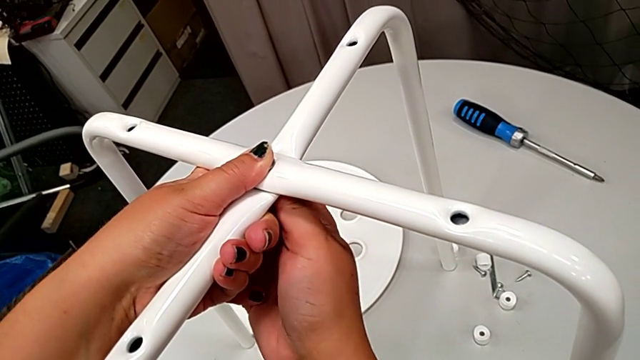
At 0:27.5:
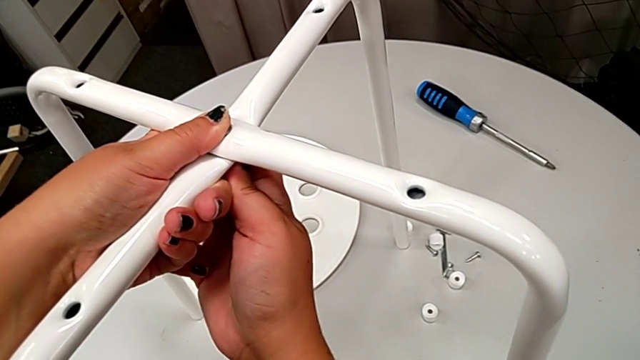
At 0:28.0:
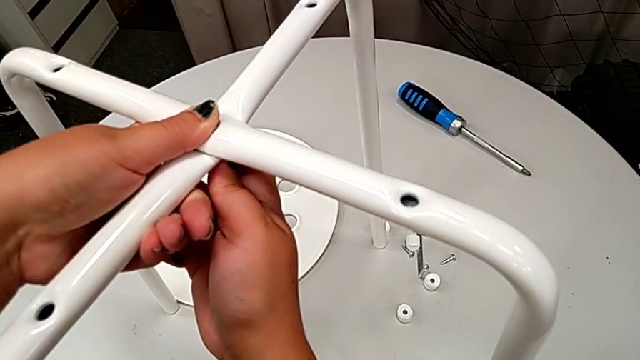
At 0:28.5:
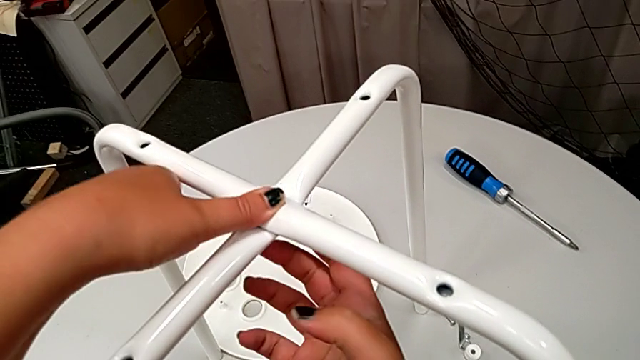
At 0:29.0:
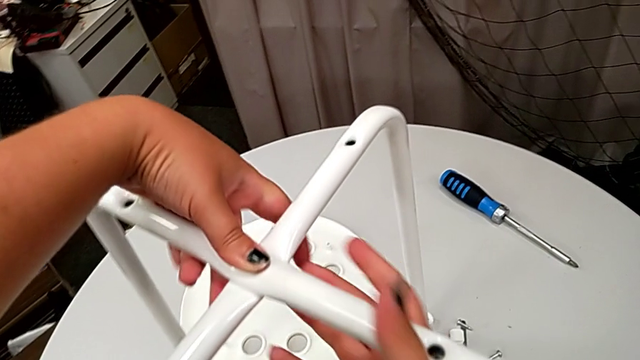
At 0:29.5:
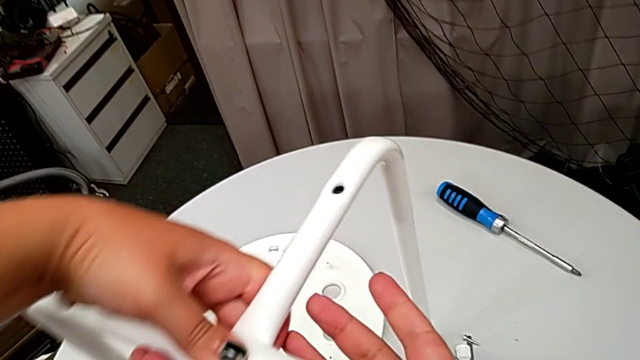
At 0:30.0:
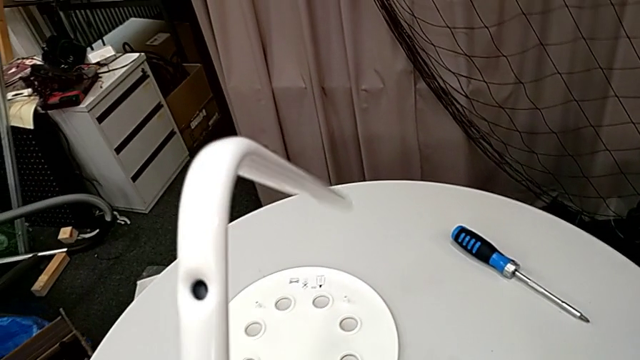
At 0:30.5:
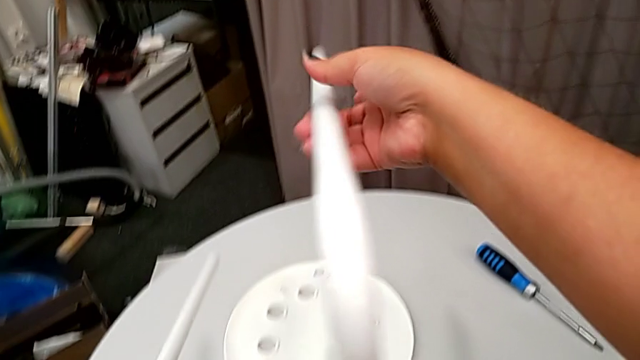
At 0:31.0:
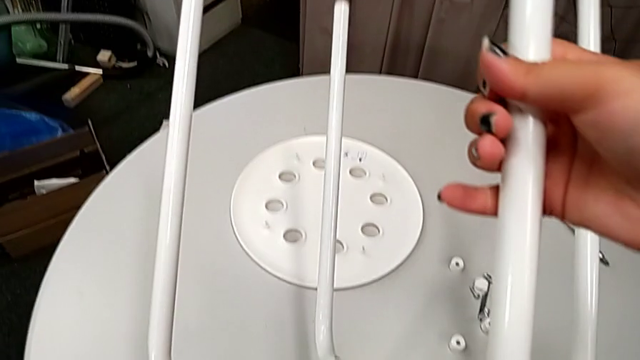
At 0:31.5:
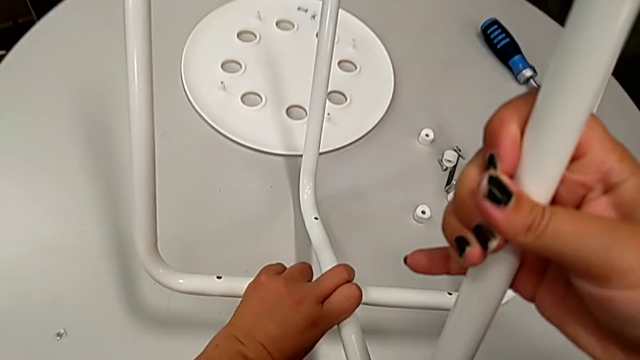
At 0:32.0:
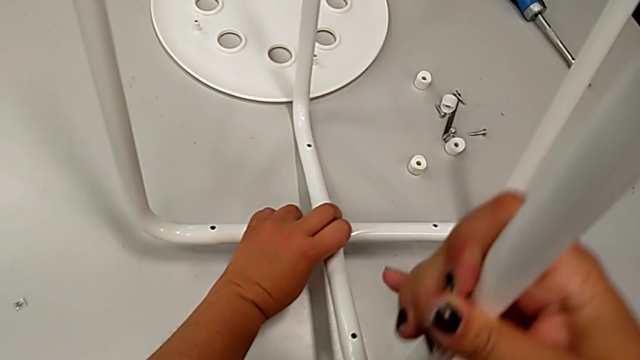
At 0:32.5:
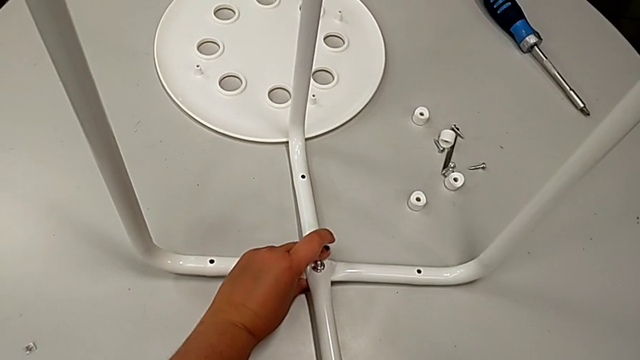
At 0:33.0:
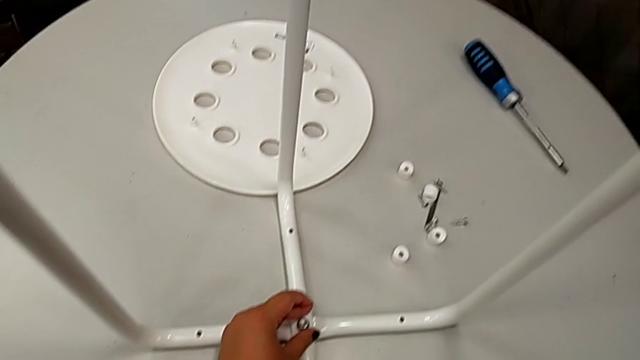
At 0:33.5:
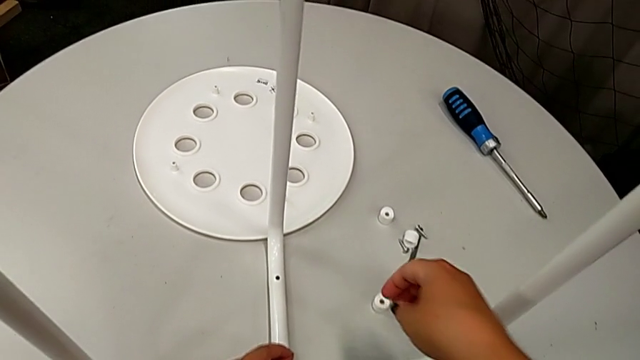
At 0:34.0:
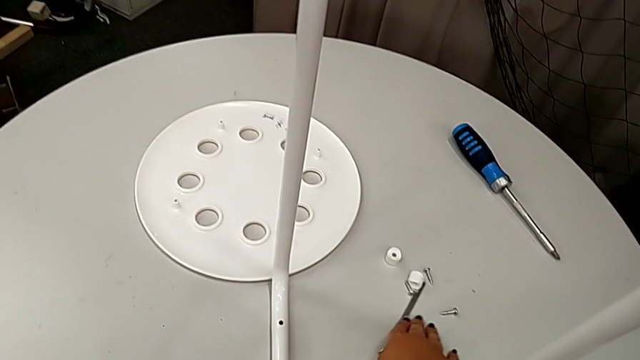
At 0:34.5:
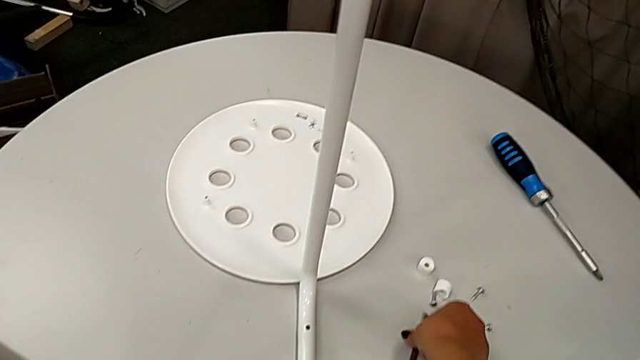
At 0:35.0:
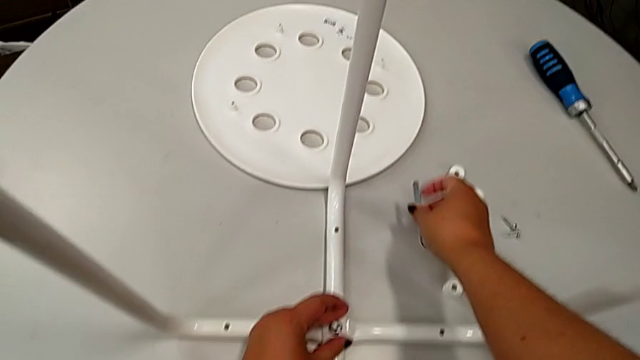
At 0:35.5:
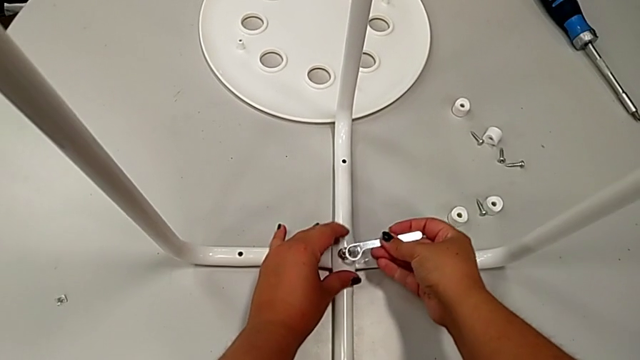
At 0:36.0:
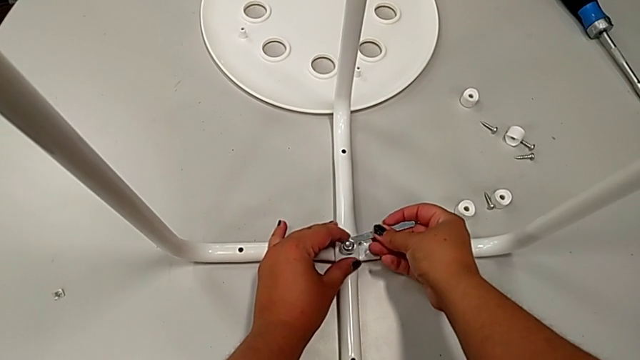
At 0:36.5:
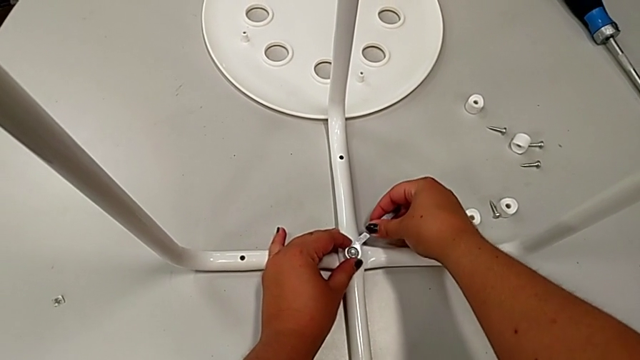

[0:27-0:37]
The camera wearer is assembling the table legs. They screw the hex nut, grab the stool, rotate it, slide the hexagonal wrench, grab it and insert it.

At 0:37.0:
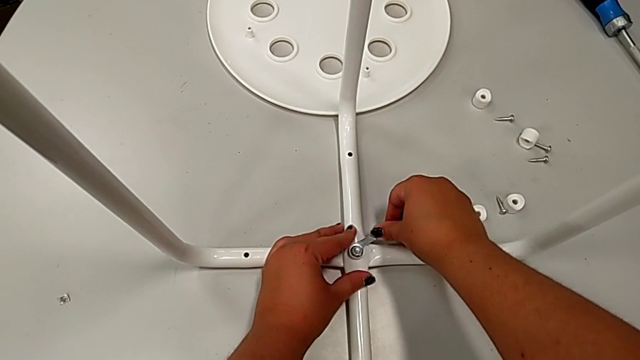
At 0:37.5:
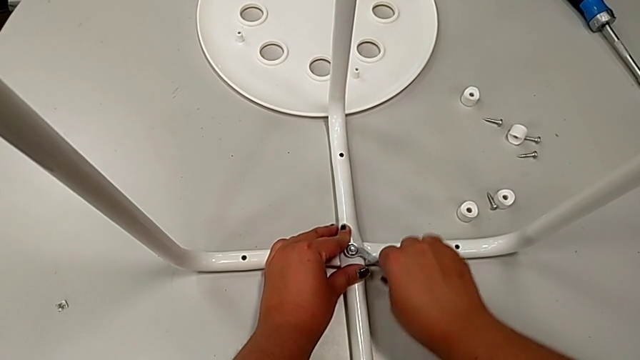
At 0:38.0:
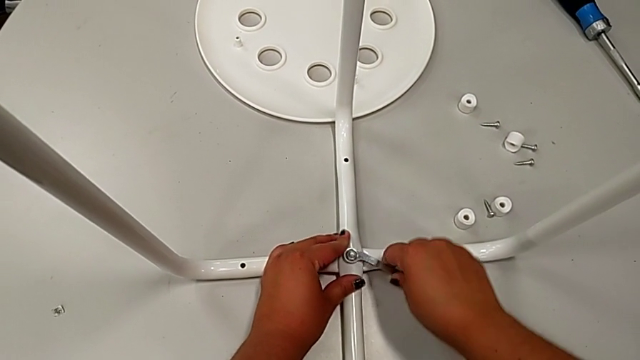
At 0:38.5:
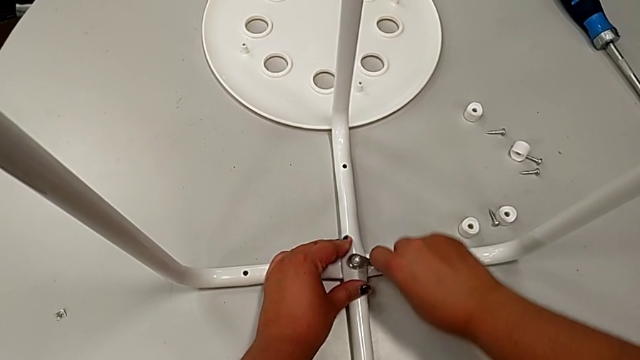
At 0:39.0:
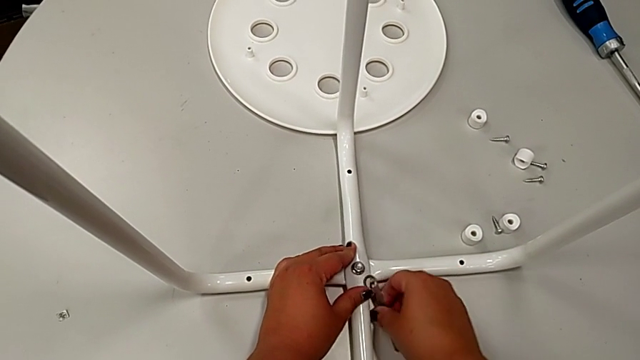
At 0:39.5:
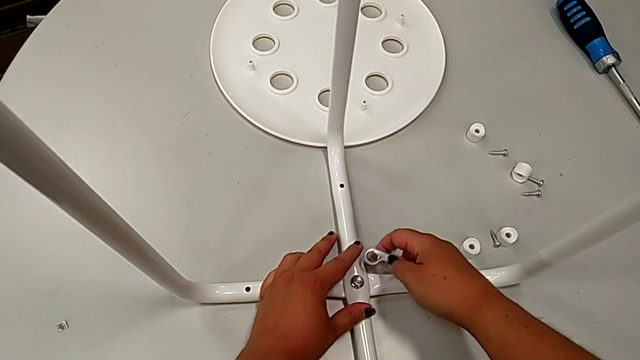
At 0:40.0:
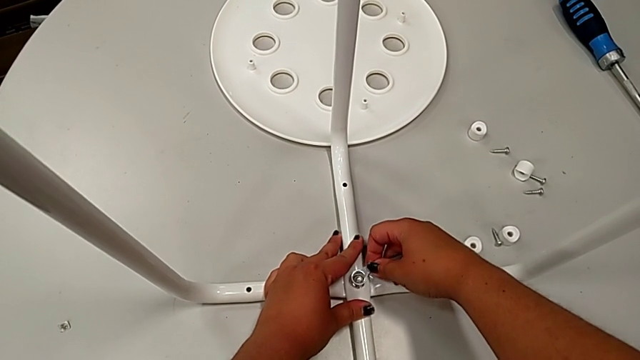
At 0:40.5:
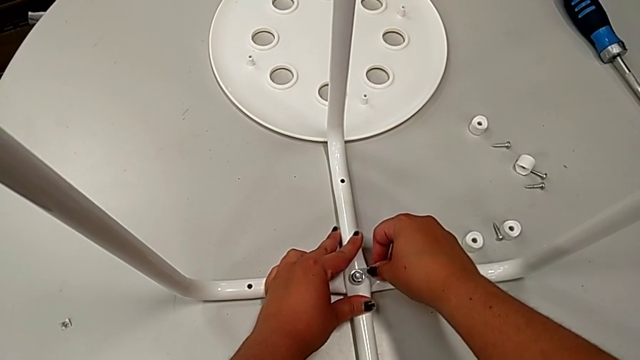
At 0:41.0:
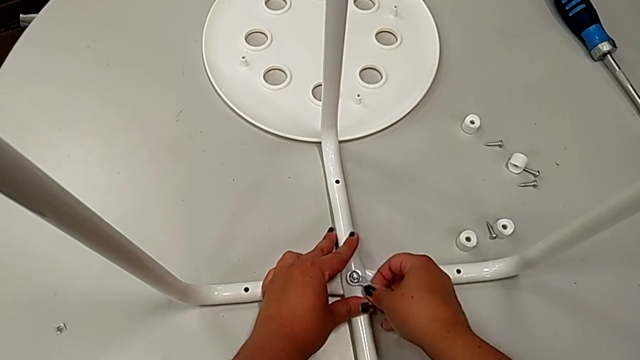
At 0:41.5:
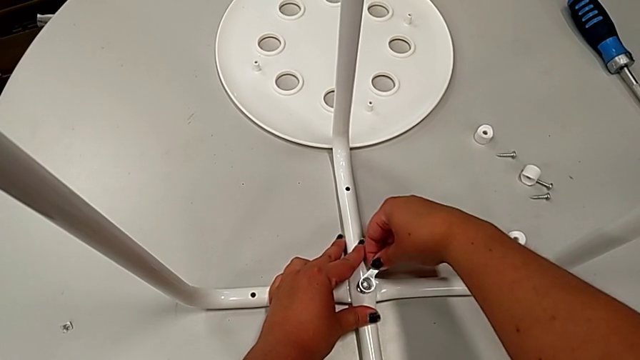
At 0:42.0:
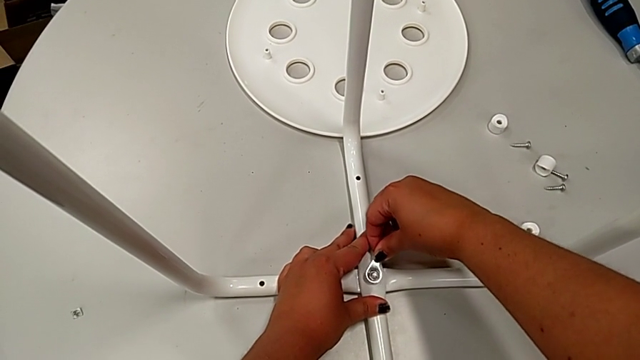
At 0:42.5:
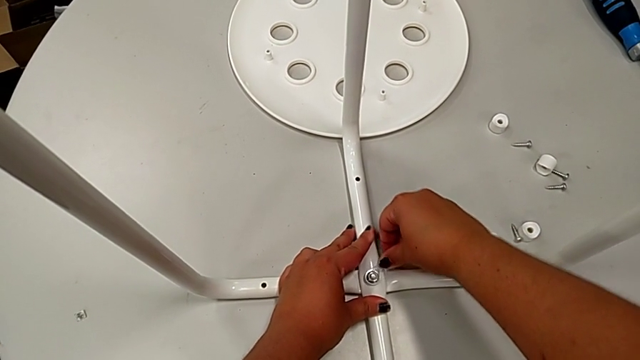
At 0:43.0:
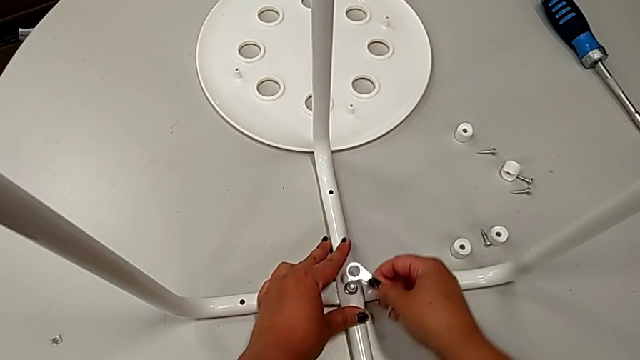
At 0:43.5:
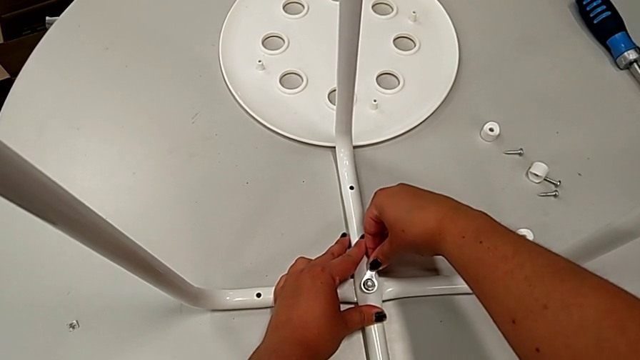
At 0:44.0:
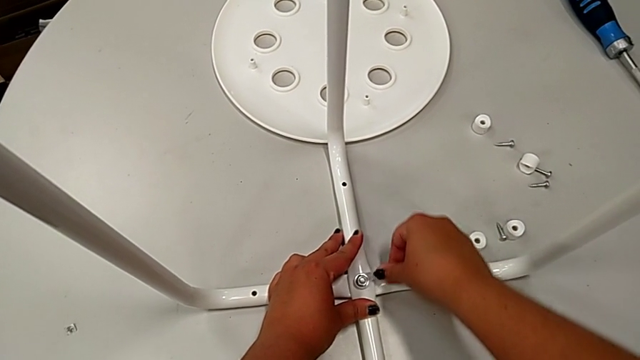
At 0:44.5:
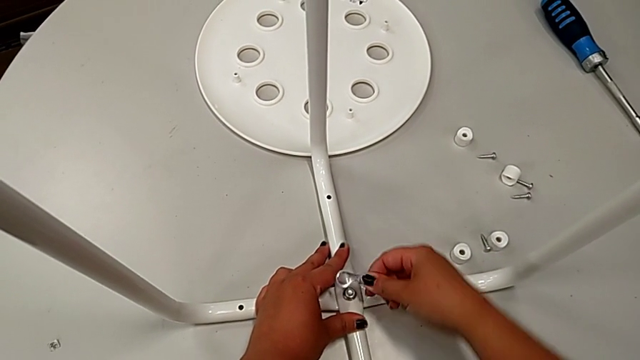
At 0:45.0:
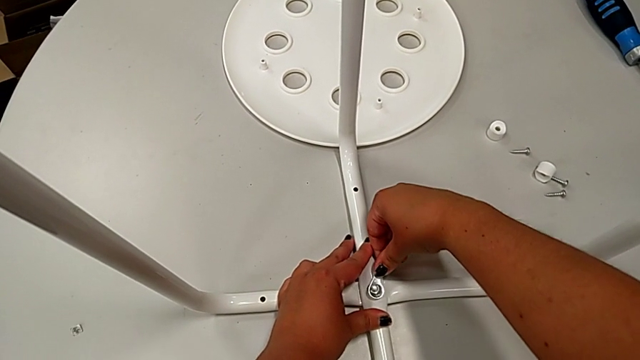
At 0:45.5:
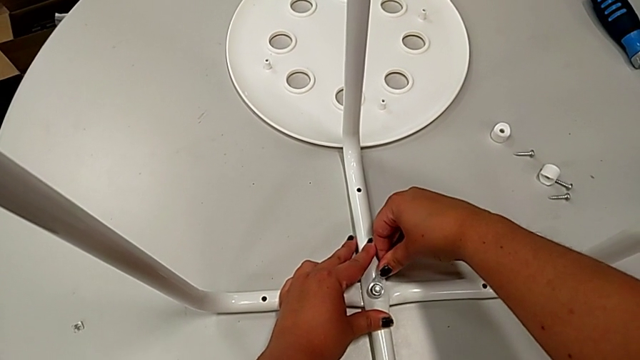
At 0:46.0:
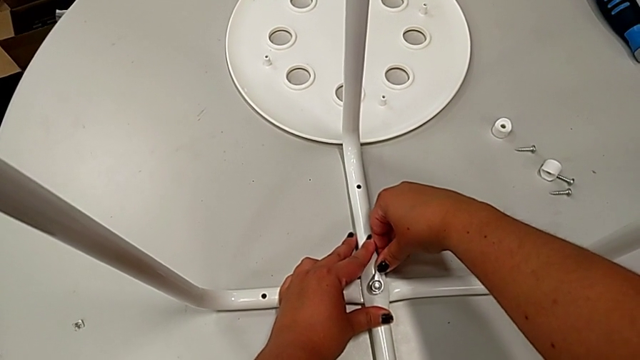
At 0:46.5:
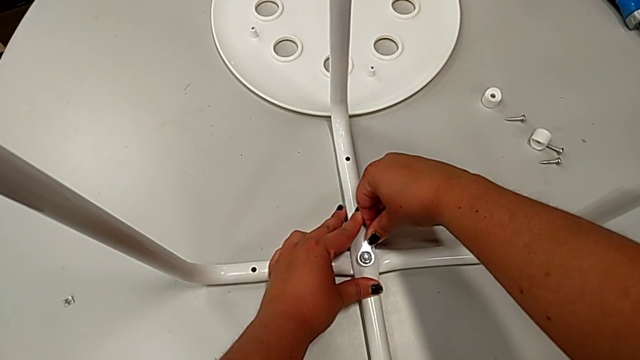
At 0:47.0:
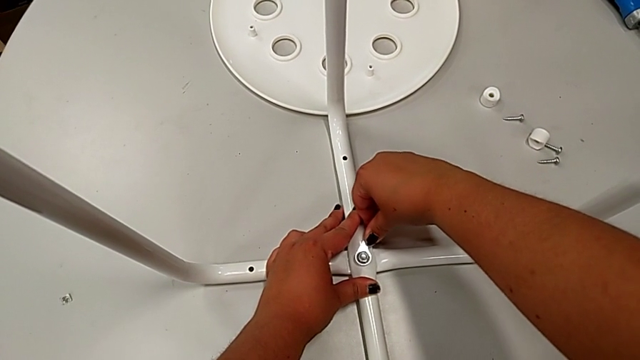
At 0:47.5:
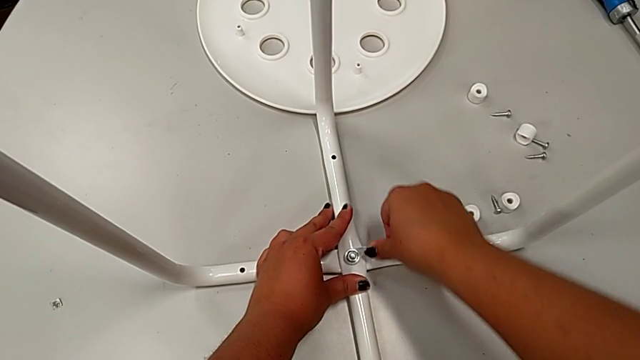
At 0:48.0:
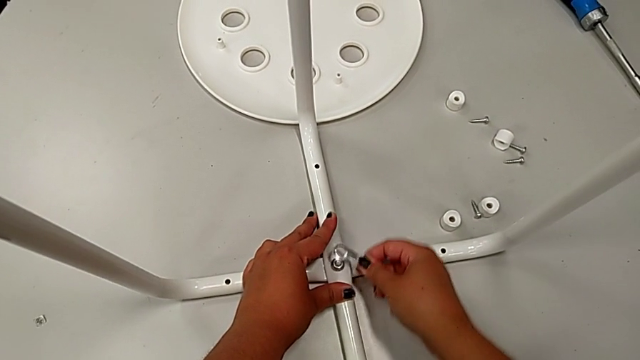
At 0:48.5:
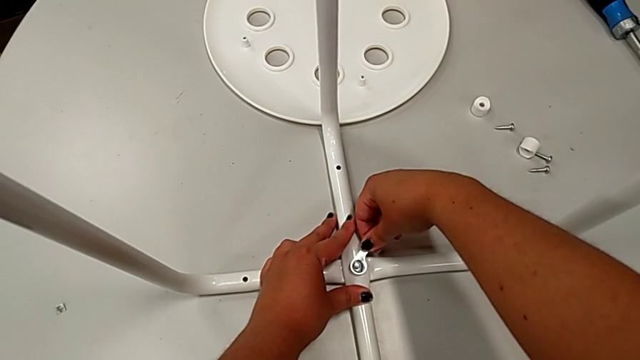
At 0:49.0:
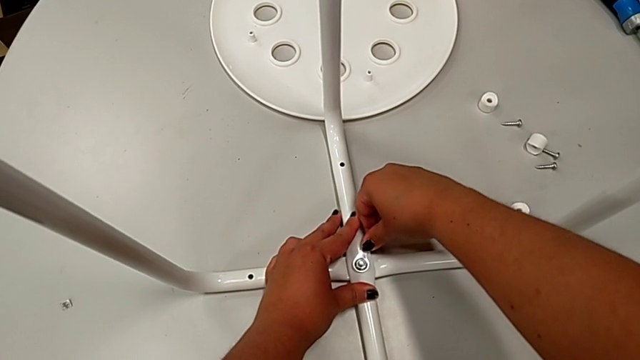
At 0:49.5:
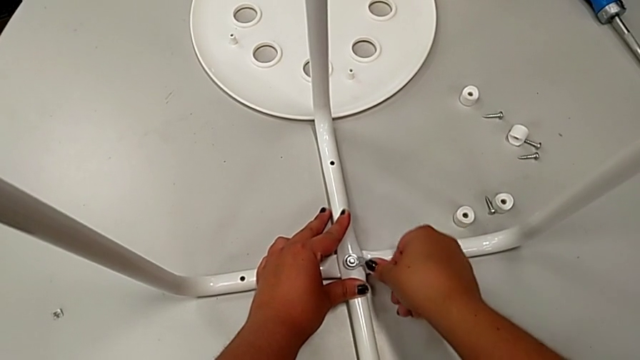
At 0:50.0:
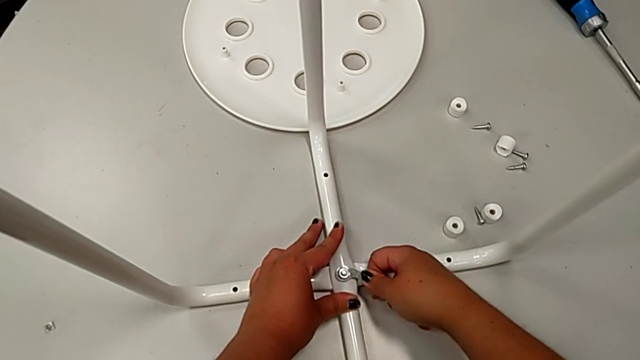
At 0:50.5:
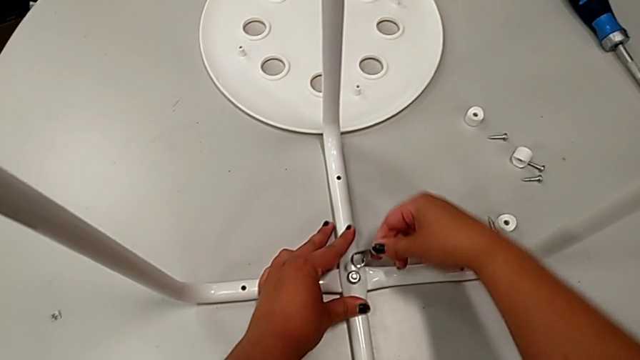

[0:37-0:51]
The camera wearer is assembling the table legs. They begin to screw the hex nut.
